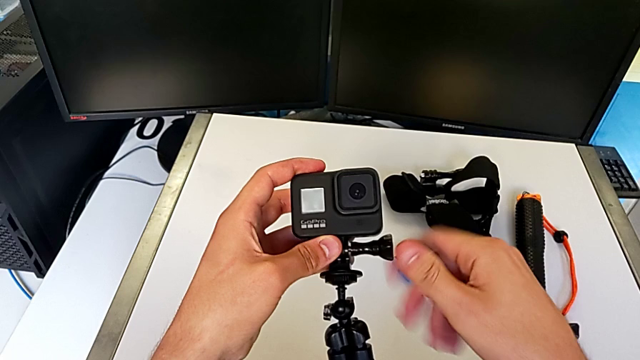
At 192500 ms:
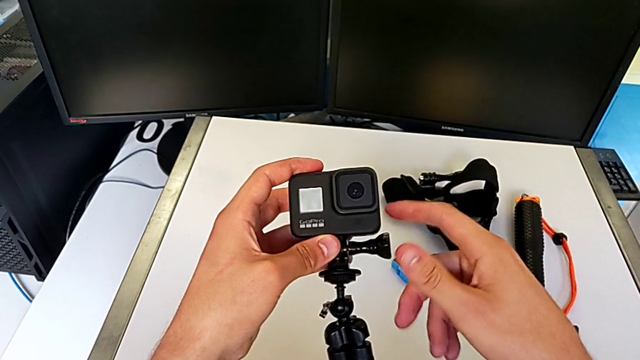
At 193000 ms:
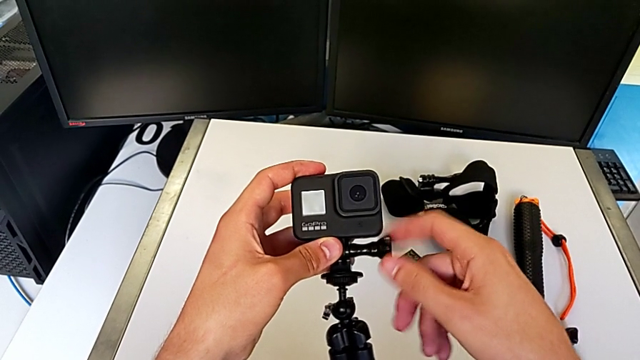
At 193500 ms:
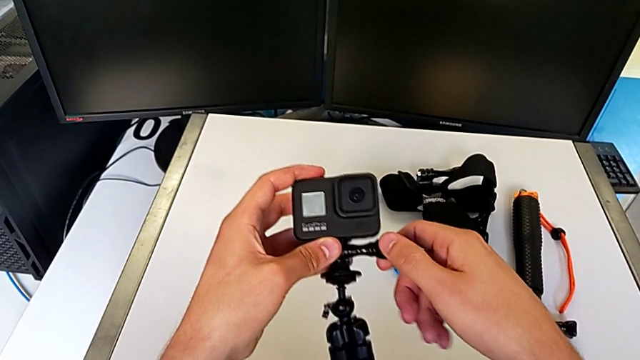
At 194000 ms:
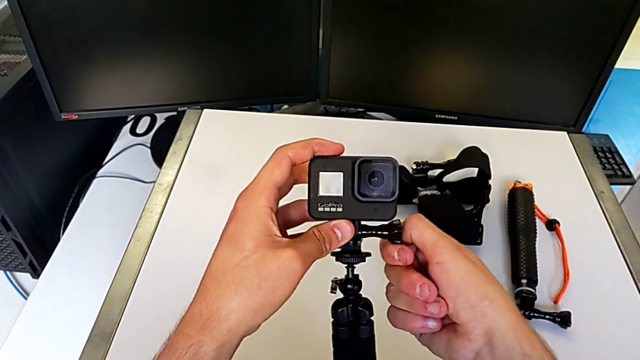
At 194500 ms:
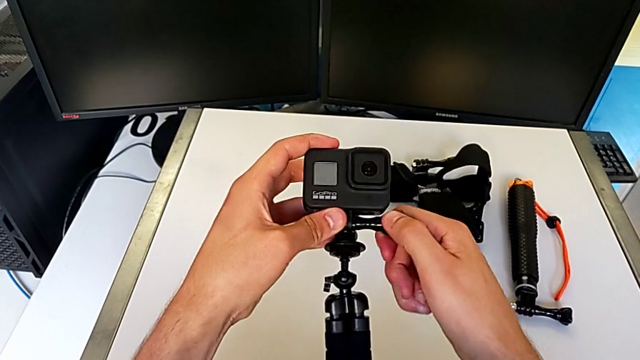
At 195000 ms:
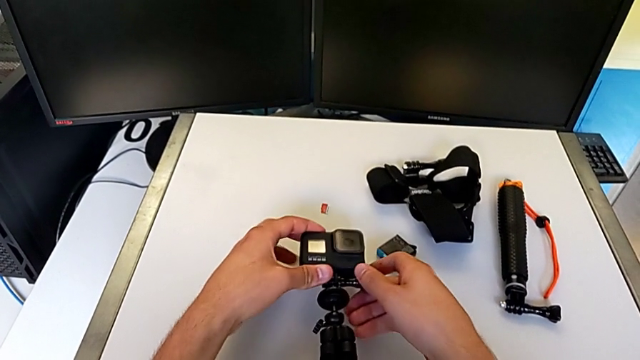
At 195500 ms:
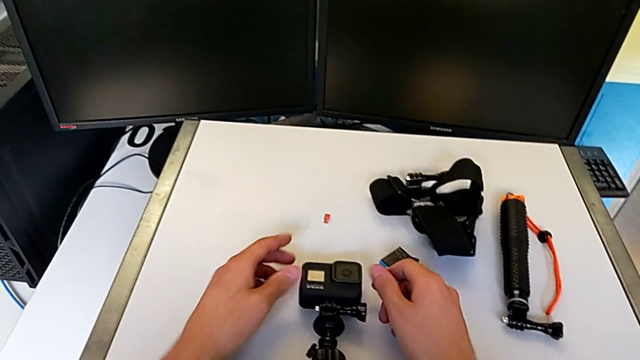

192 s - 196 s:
The camera wearer is changing the GoPro from the strap to the tripod. They keep assembling the GoPro.

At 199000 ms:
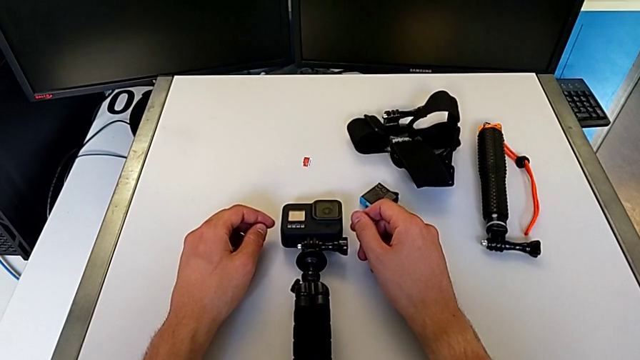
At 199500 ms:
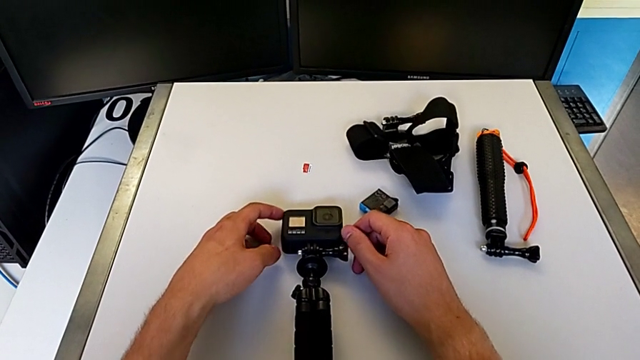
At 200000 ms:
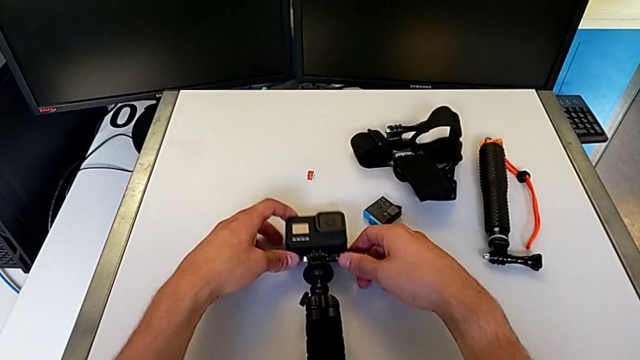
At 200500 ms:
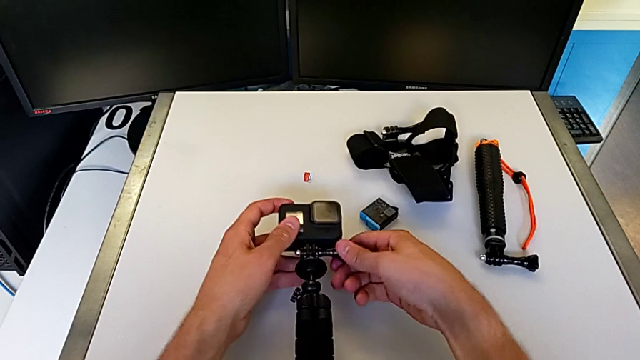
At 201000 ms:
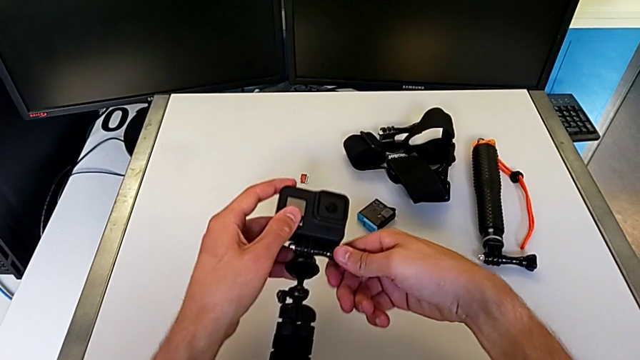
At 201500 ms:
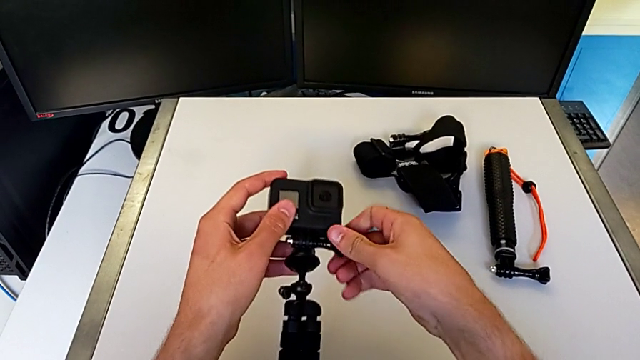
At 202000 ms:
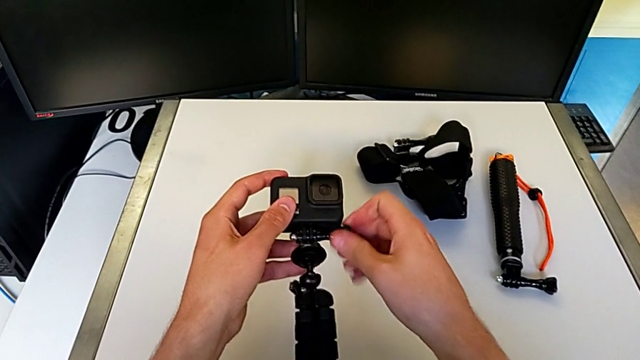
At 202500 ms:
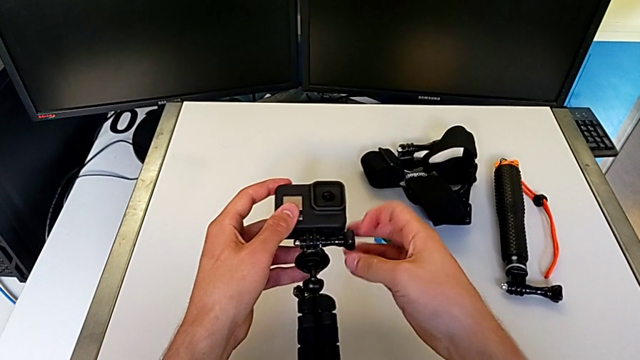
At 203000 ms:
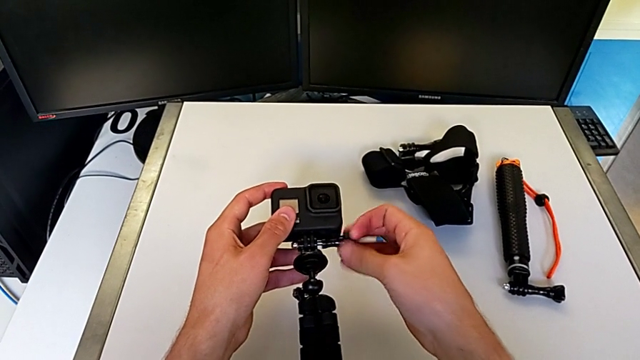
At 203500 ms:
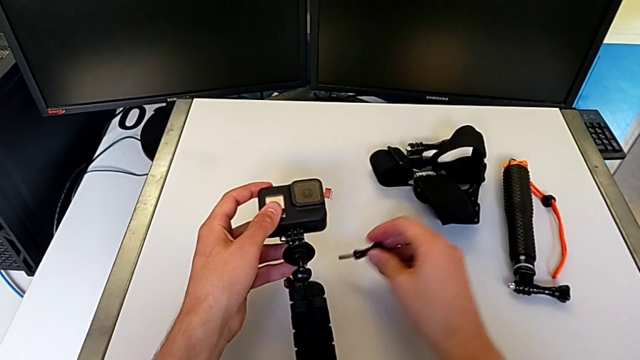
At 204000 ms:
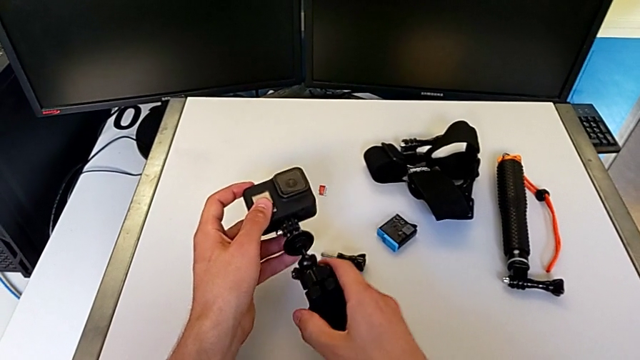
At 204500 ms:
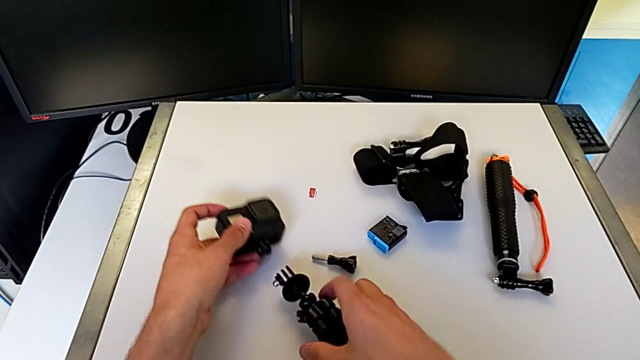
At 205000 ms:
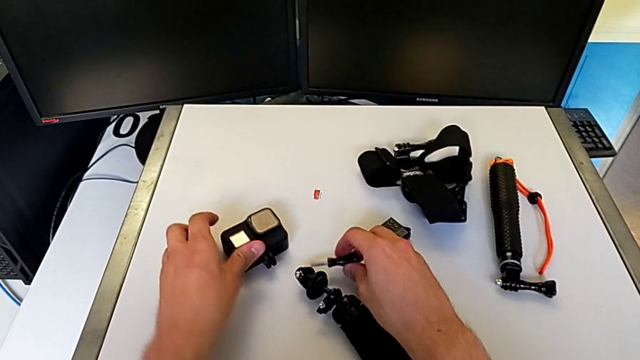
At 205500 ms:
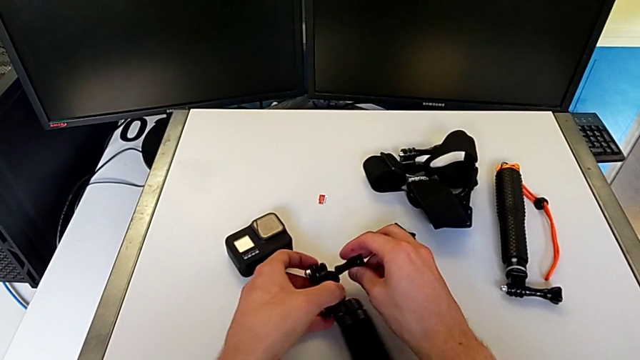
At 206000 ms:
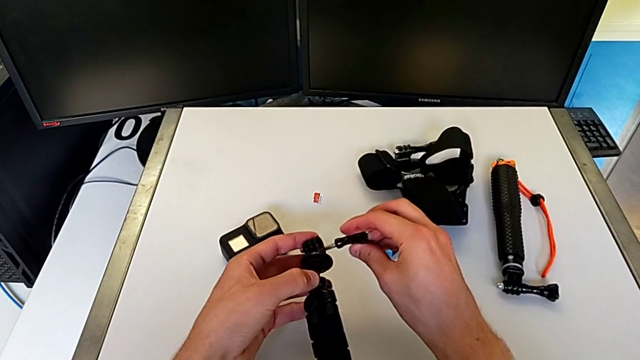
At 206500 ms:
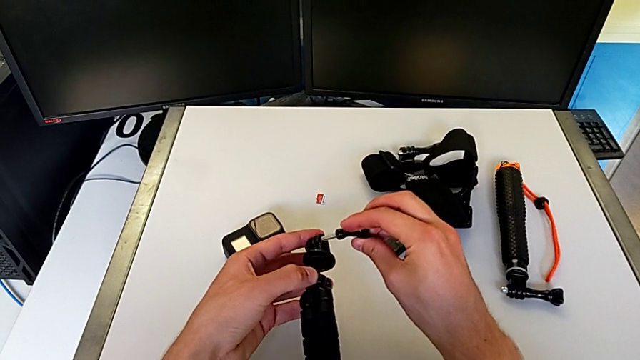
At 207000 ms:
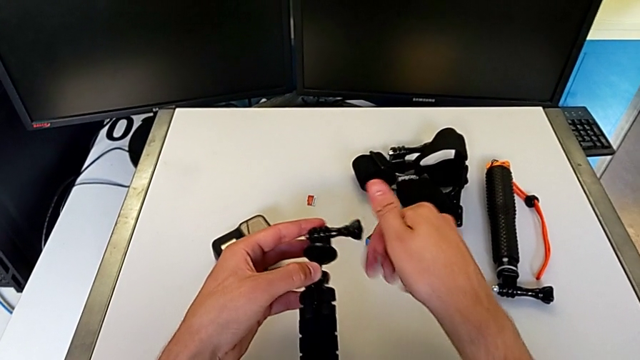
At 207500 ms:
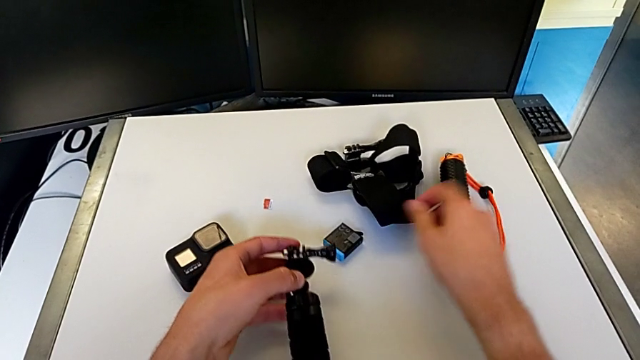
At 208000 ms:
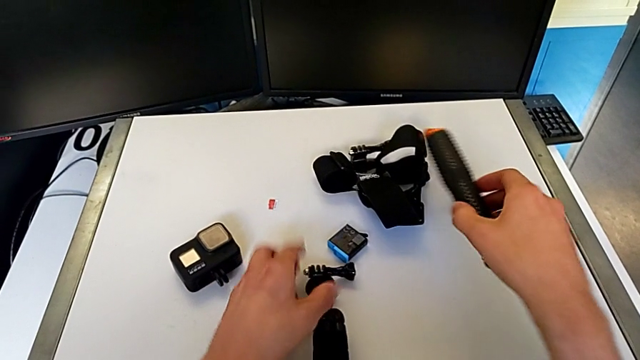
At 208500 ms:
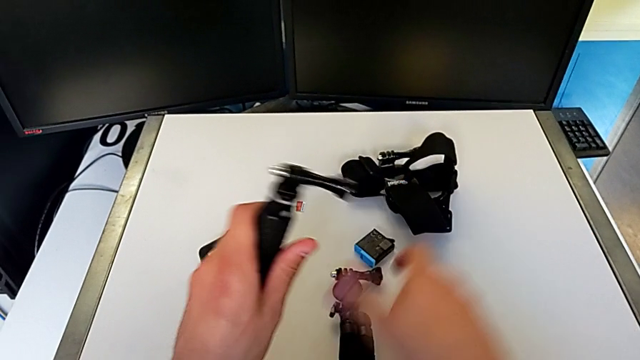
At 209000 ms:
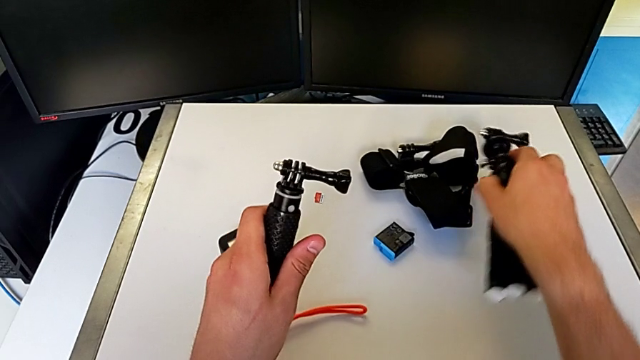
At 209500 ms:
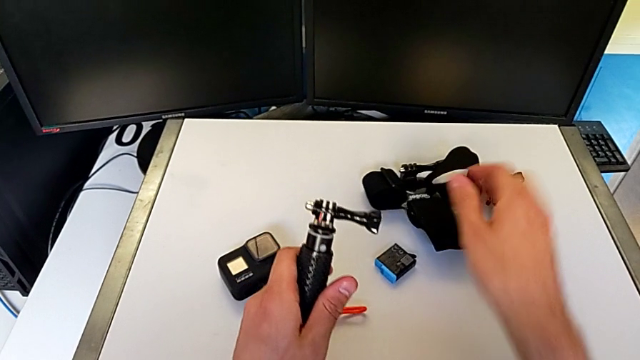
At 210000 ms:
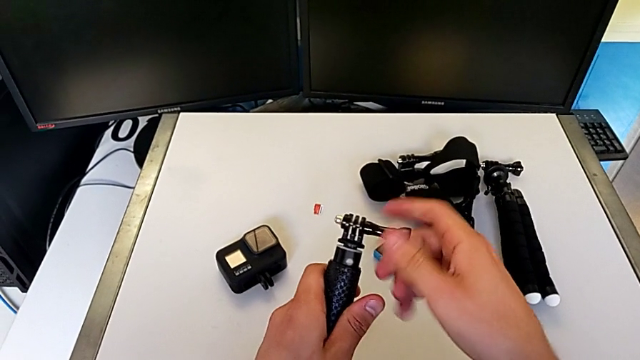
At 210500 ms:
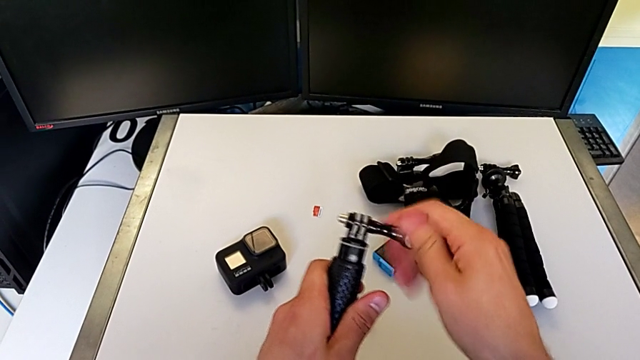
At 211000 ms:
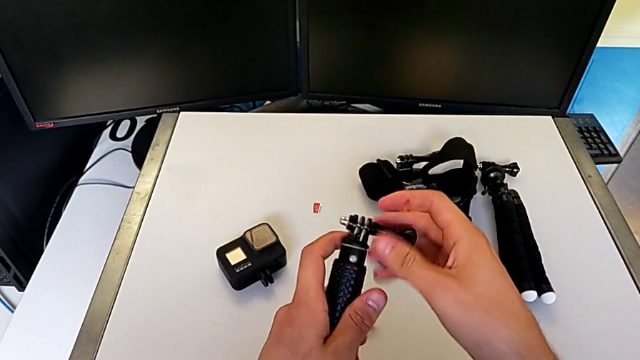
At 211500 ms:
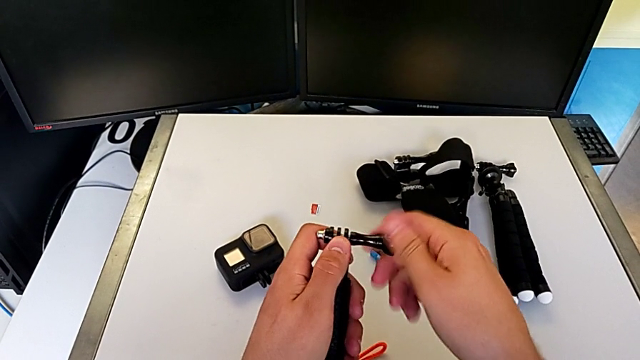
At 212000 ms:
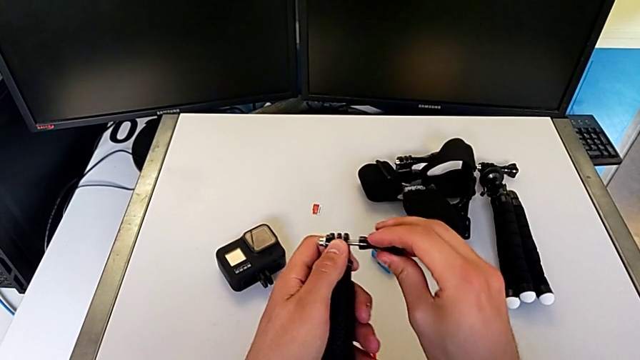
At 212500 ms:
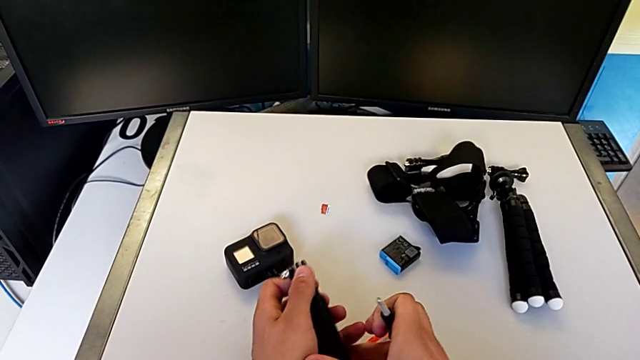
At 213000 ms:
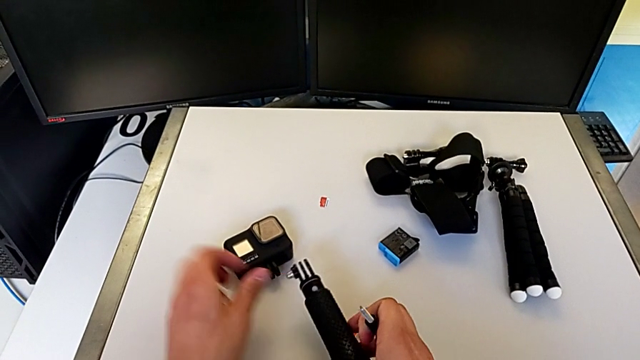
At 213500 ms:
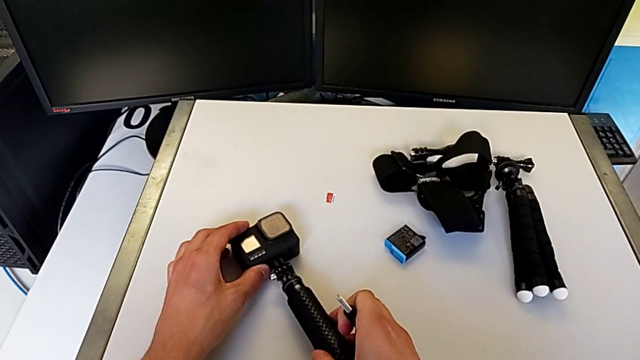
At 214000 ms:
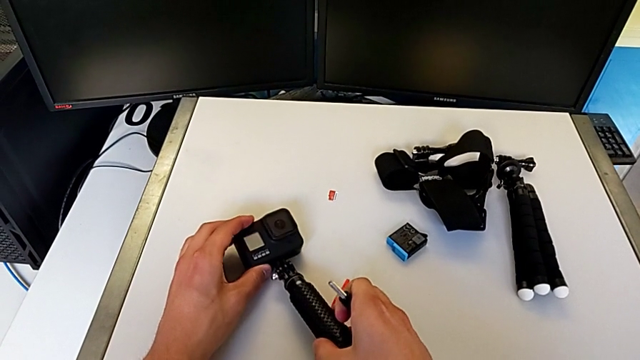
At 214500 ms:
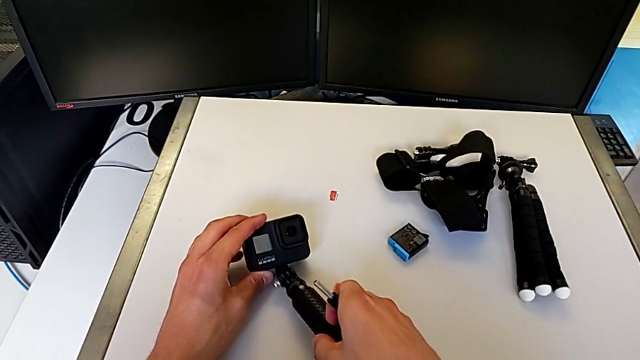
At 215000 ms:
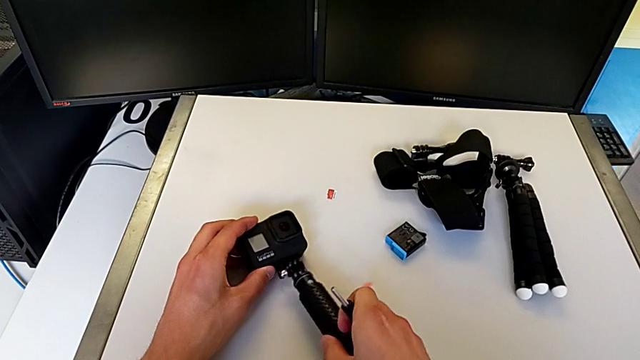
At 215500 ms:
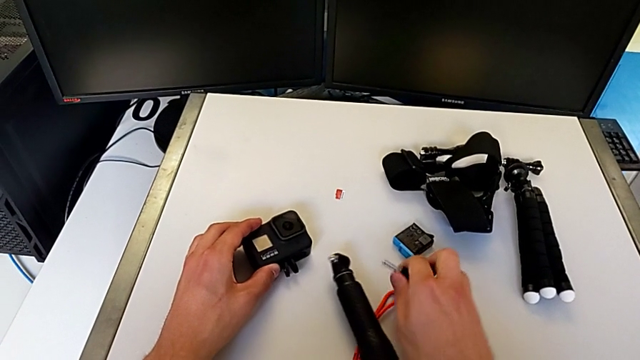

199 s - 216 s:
The camera wearer is changing the GoPro from the tripod to a handheld grip. They disassemble the GoPro and begin to assemble it.
